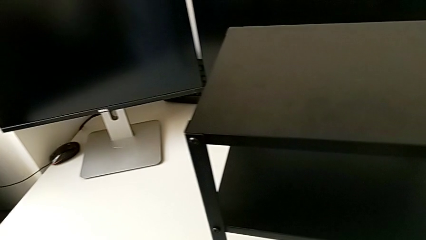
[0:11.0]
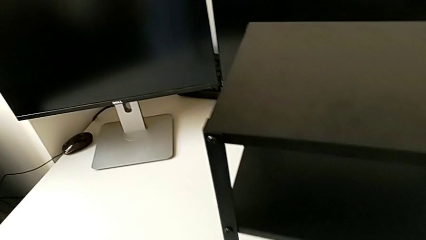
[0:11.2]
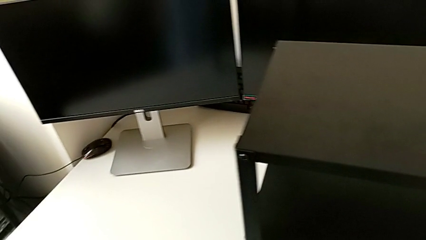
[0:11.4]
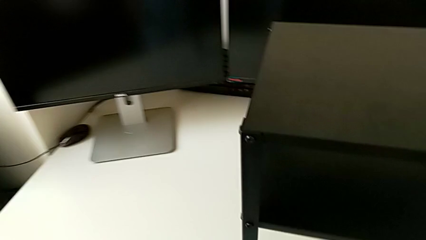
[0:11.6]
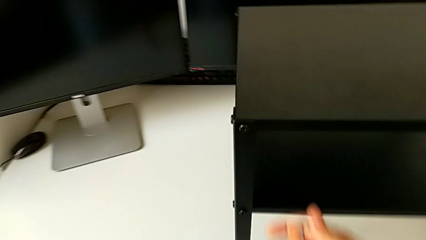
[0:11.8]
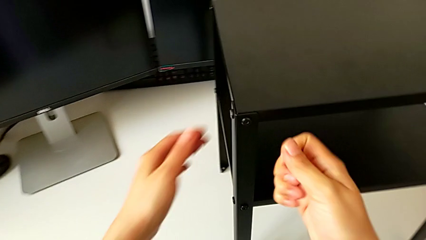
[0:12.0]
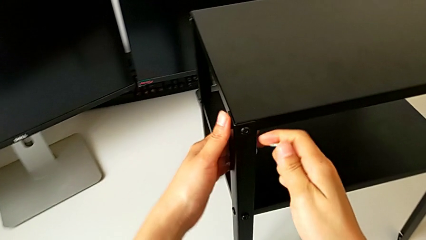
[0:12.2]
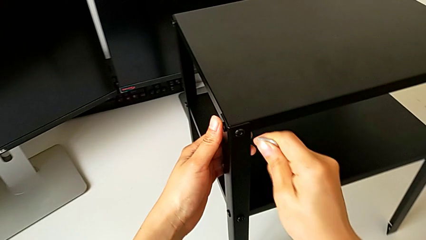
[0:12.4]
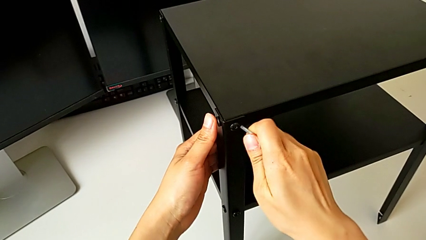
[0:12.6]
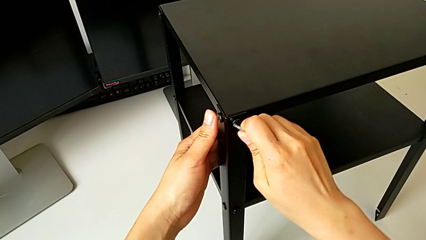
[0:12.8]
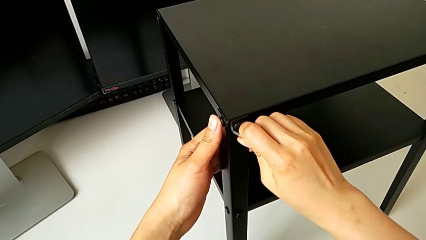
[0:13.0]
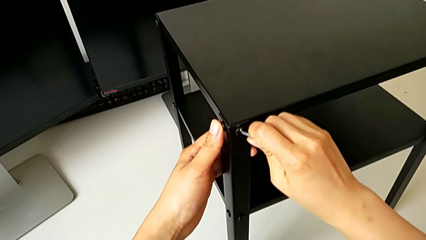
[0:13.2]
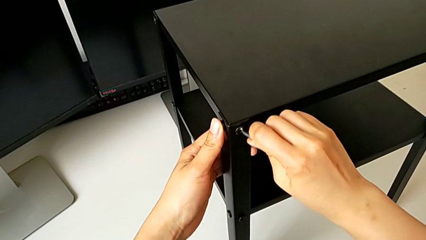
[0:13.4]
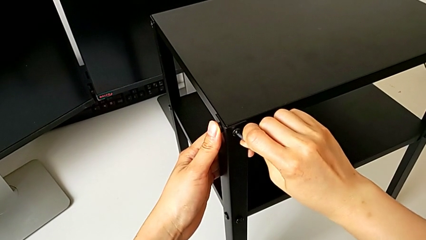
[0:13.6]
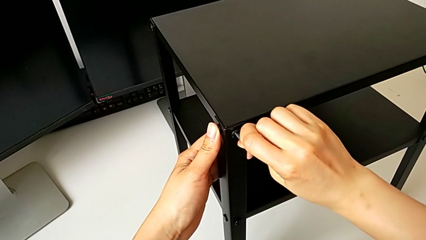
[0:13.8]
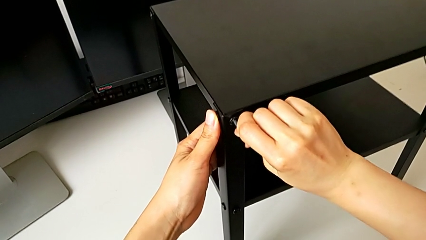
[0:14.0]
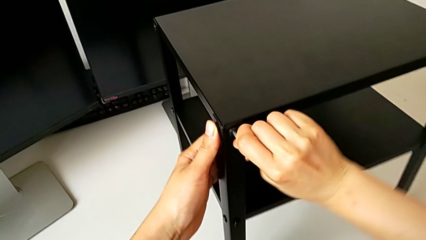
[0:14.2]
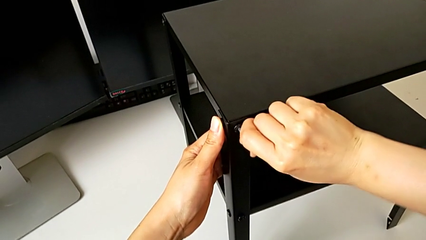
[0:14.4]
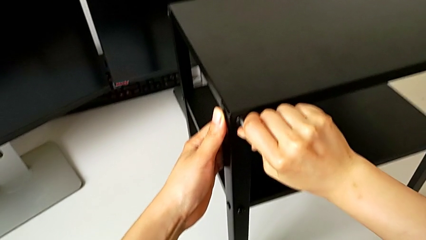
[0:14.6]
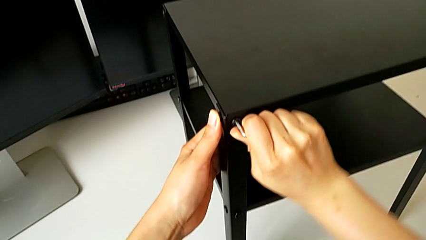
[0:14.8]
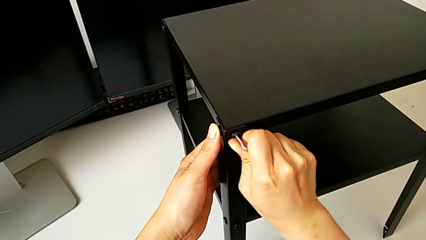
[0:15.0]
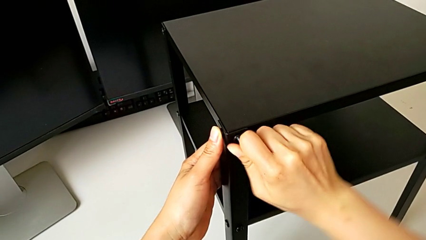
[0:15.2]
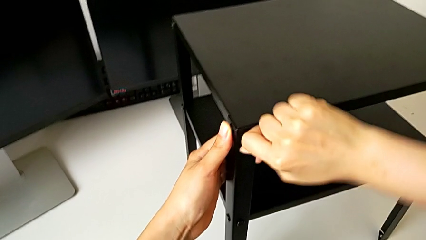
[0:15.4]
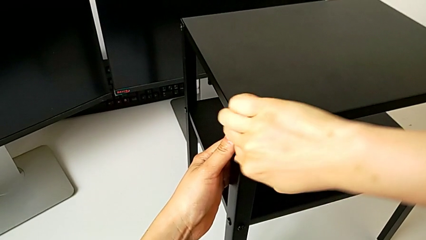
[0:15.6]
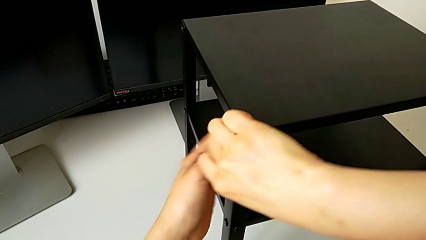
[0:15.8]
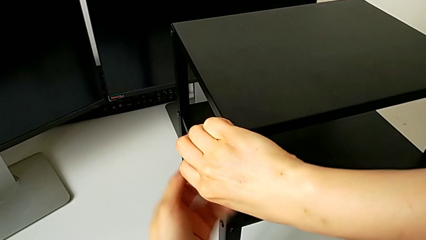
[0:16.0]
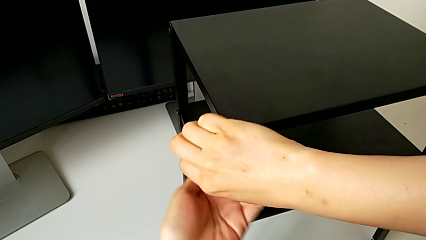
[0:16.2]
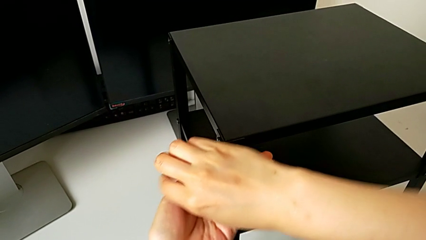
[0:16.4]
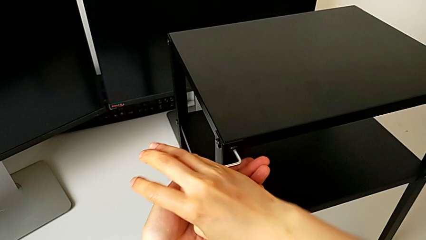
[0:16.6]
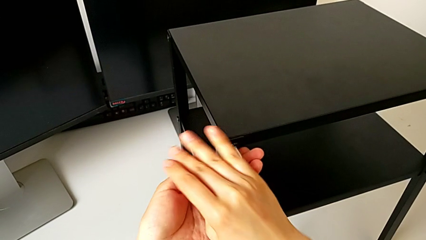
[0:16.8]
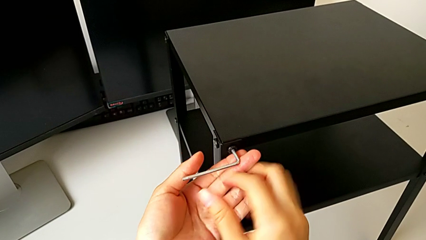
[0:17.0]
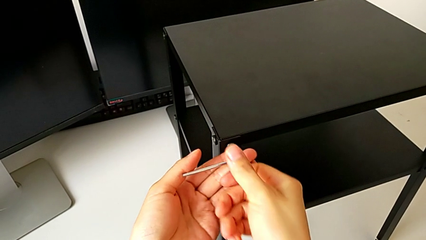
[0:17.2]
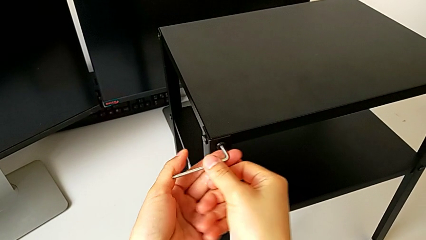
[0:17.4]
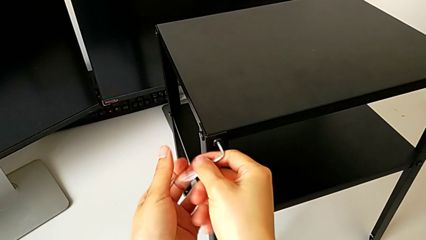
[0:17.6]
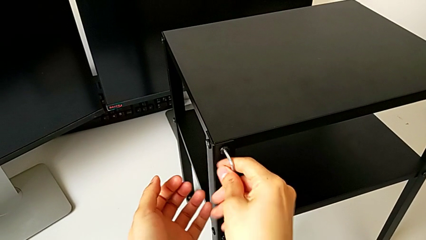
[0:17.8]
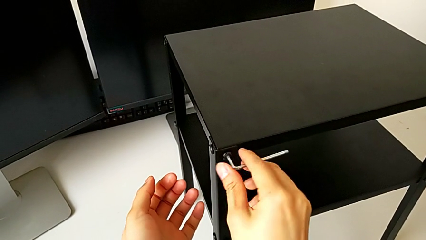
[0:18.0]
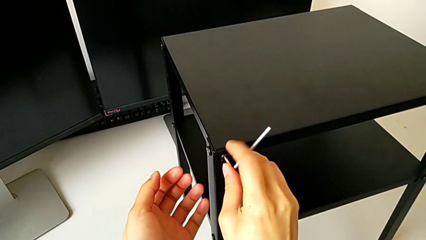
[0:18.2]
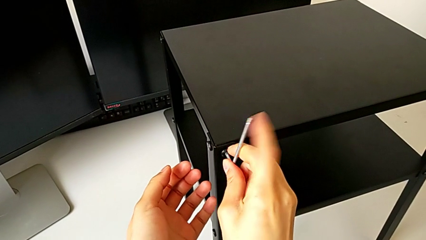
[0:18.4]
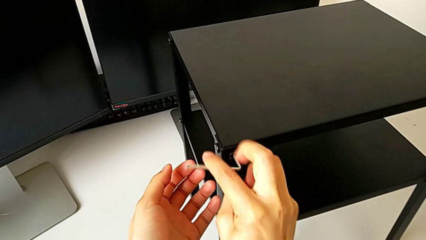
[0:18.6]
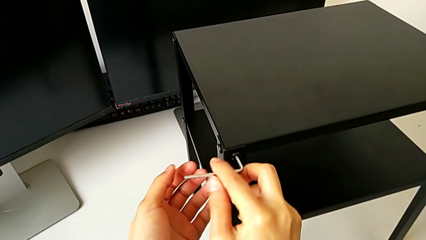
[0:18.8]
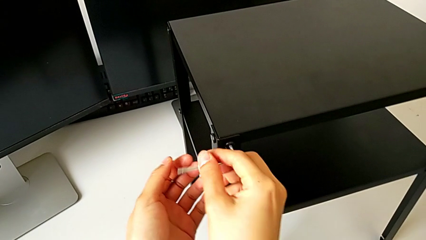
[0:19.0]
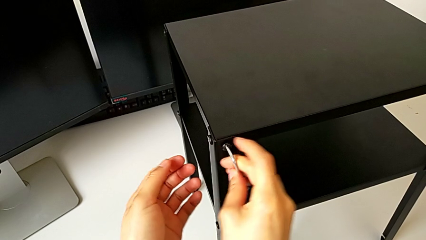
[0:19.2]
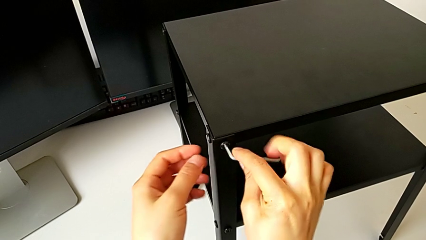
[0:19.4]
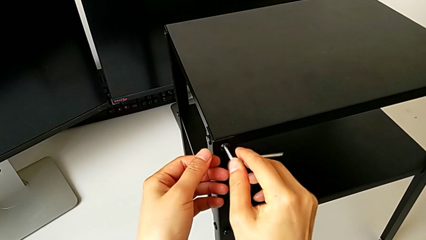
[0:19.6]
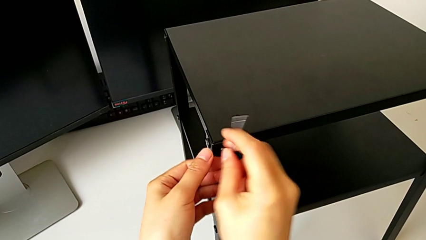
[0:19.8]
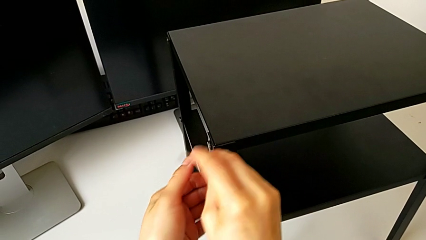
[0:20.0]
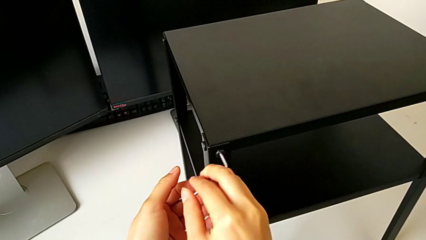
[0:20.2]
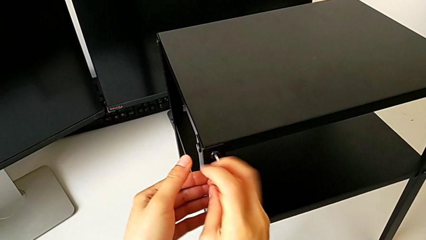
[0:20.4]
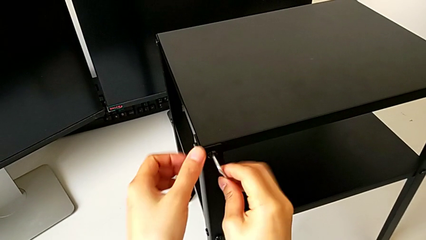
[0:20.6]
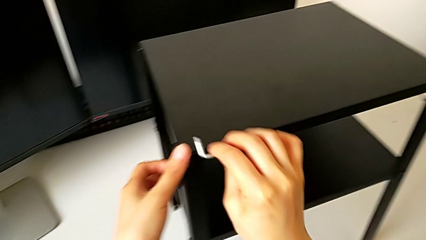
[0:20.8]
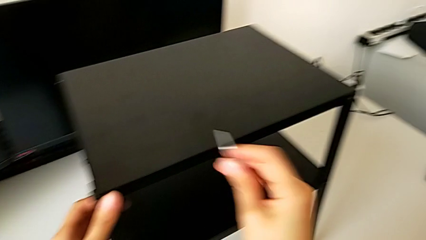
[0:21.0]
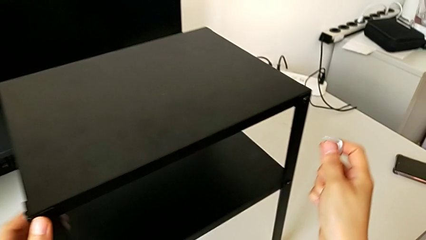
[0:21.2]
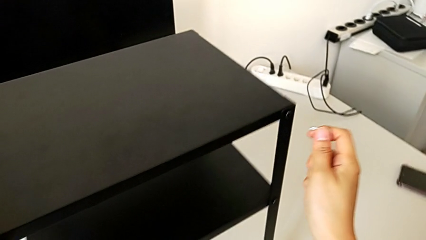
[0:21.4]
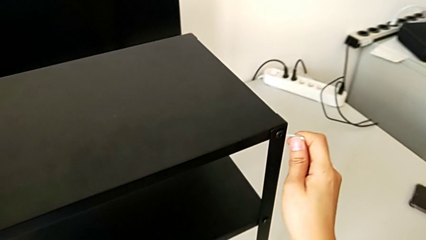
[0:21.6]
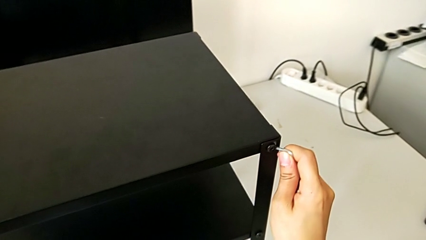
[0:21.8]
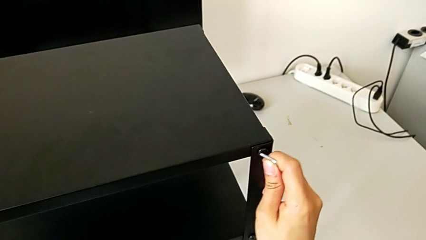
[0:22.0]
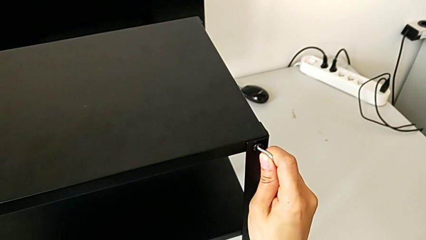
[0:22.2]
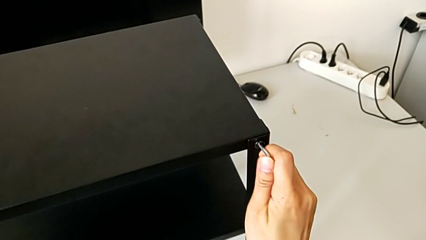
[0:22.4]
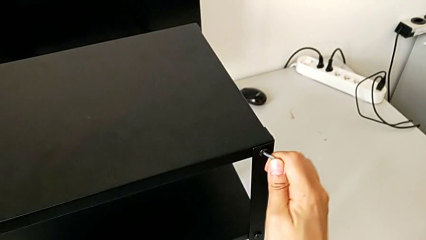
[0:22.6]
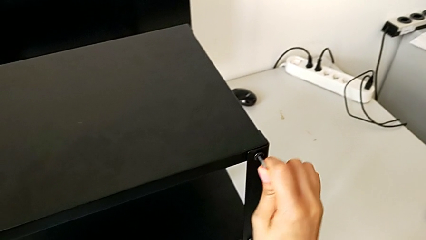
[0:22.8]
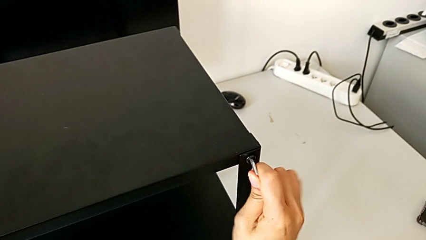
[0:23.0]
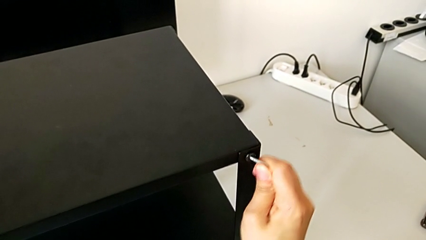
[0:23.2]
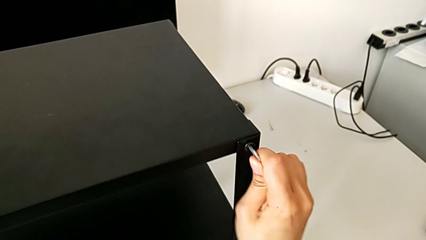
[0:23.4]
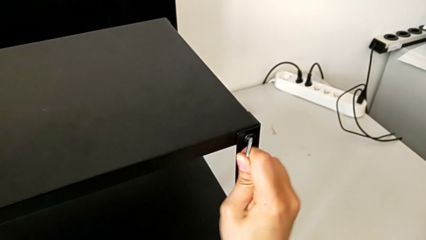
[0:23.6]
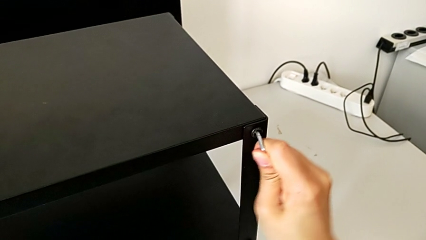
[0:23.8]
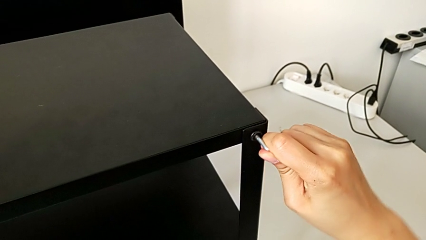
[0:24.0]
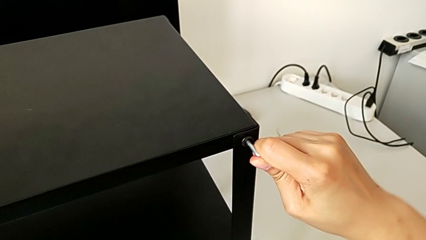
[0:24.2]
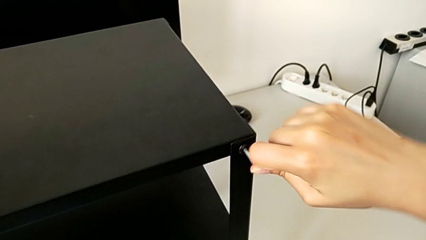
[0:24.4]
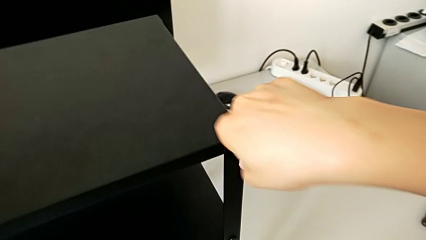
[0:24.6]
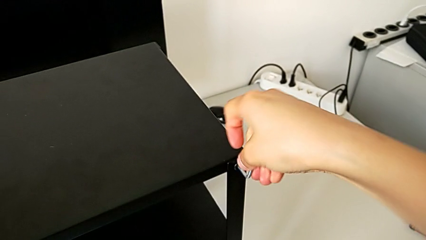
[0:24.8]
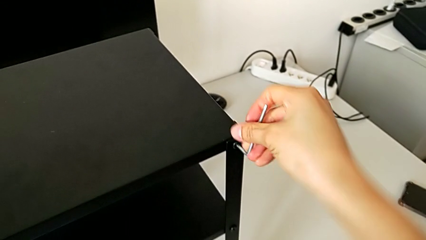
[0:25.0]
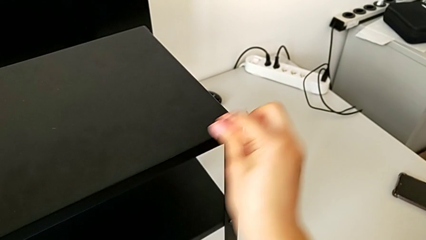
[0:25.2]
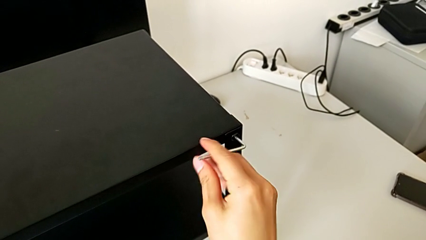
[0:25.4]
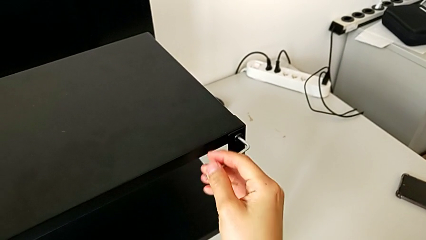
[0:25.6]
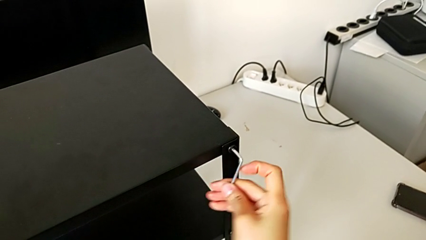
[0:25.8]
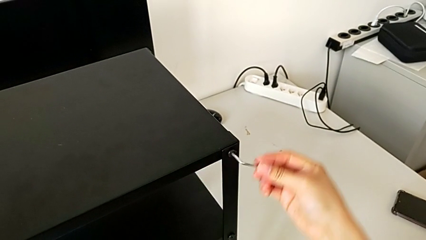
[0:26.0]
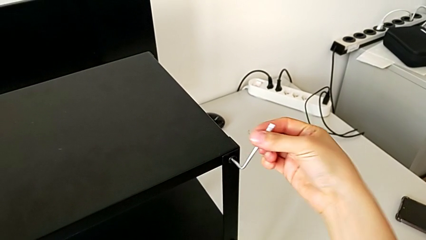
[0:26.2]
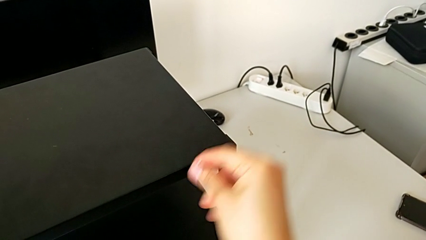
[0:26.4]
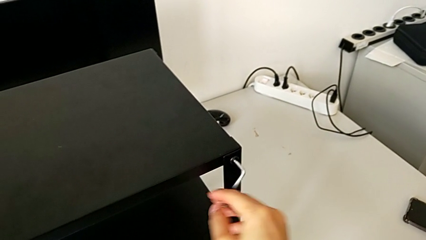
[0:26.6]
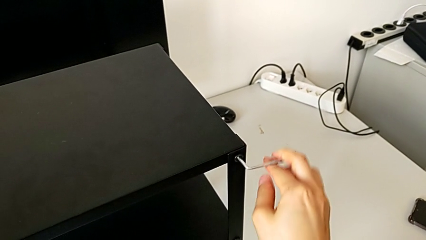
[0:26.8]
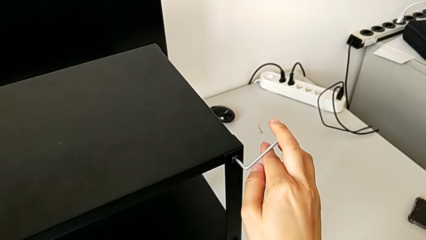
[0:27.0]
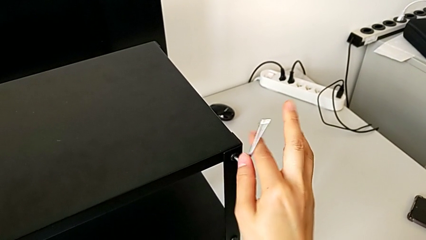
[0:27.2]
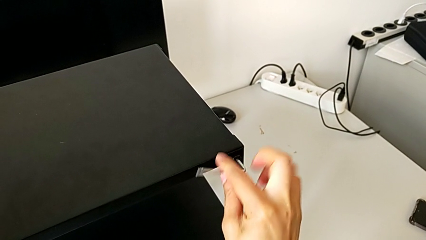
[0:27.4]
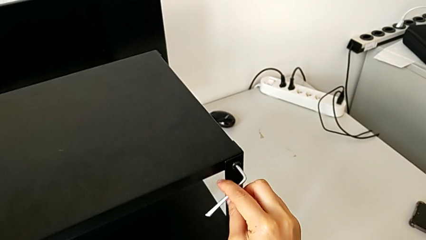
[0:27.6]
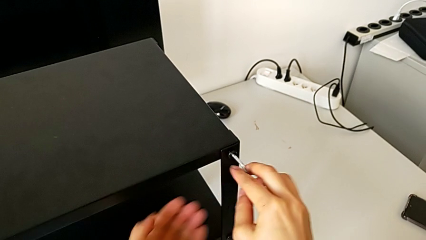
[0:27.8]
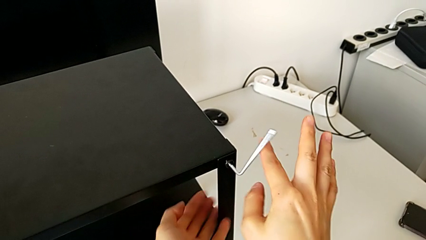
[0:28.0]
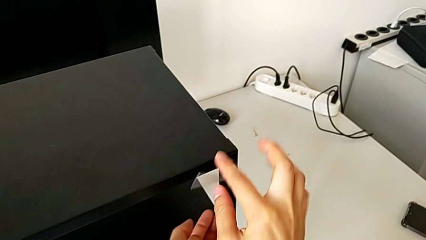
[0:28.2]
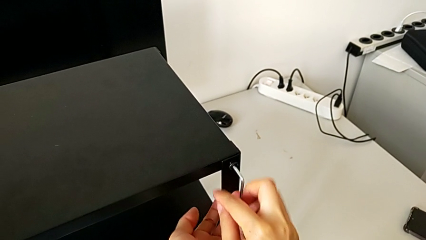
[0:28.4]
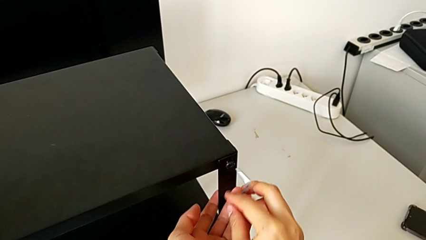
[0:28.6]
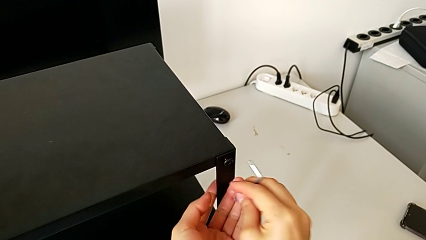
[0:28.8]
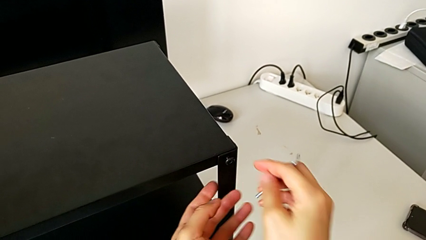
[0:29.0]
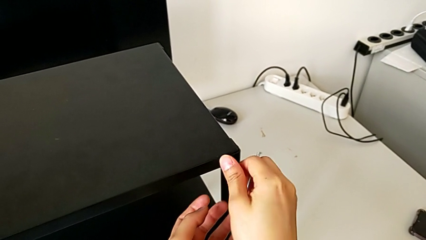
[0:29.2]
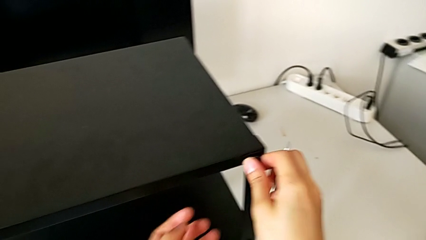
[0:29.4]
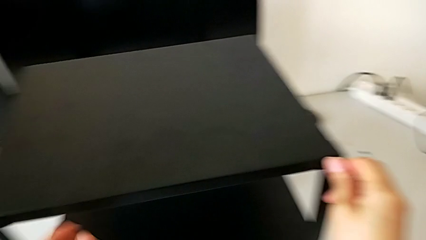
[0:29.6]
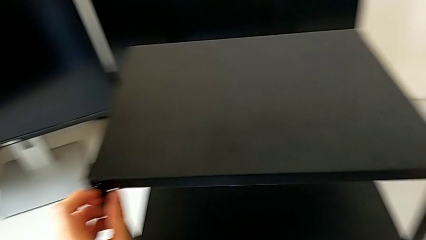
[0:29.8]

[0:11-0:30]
The camera wearer is unscrewing the hex socket head on the first side of the table. They grab the nightstand, insert the Allen wrench, unscrew the top hex socket head, withdraw the Allen wrench, insert it, unscrew the top hex socket head, withdraw the Allen wrench and withdraw the hex socket head.
